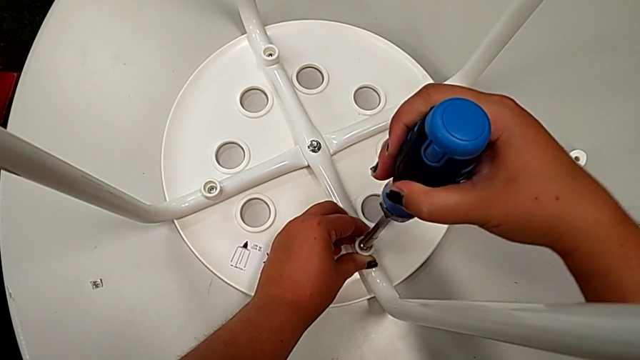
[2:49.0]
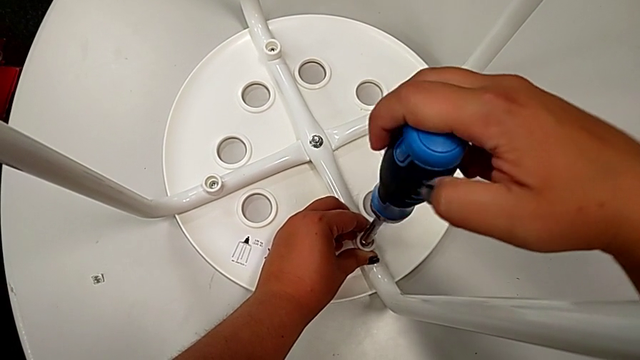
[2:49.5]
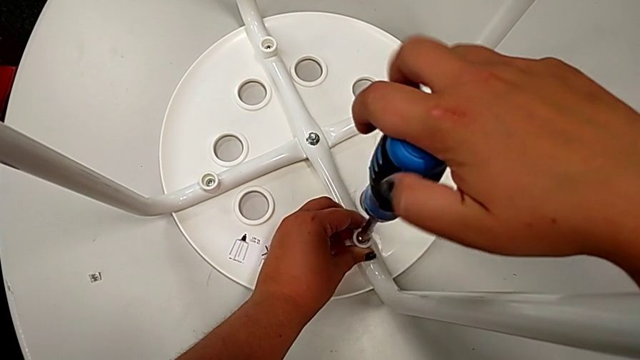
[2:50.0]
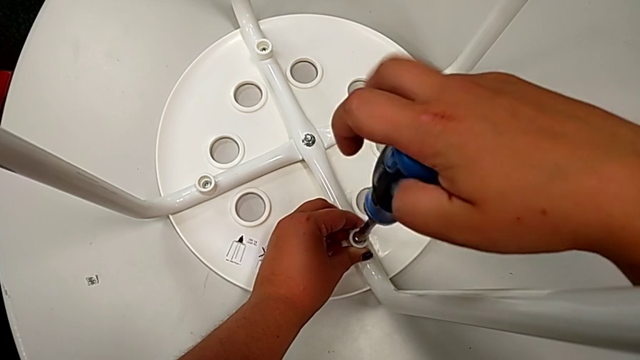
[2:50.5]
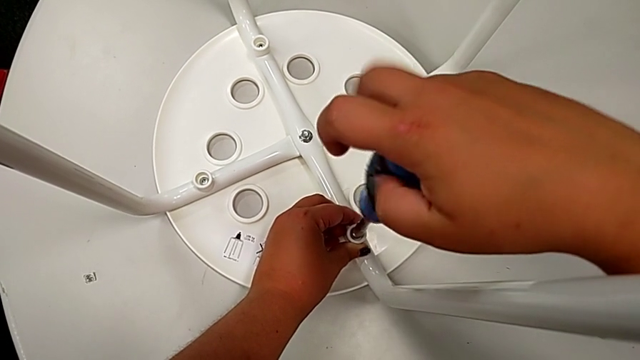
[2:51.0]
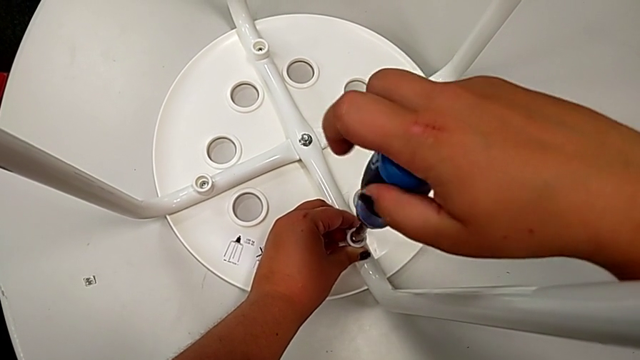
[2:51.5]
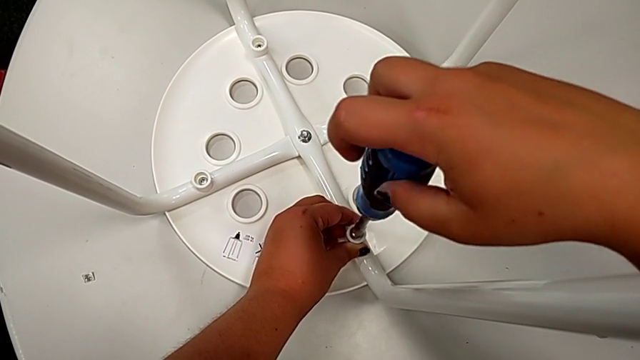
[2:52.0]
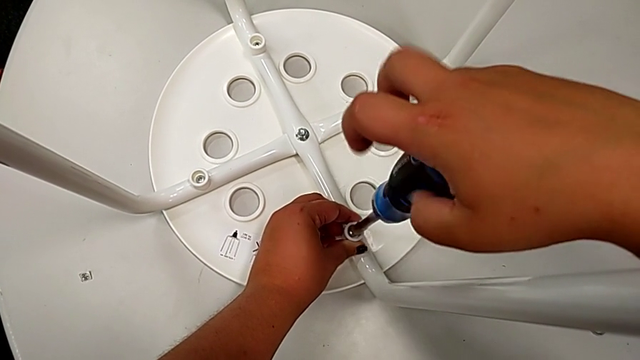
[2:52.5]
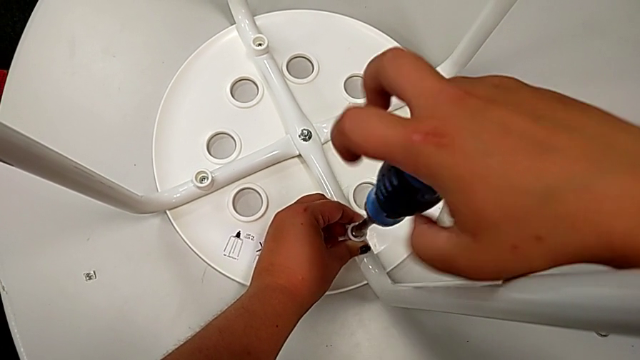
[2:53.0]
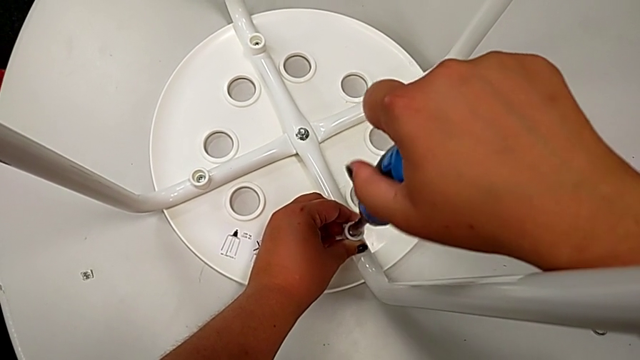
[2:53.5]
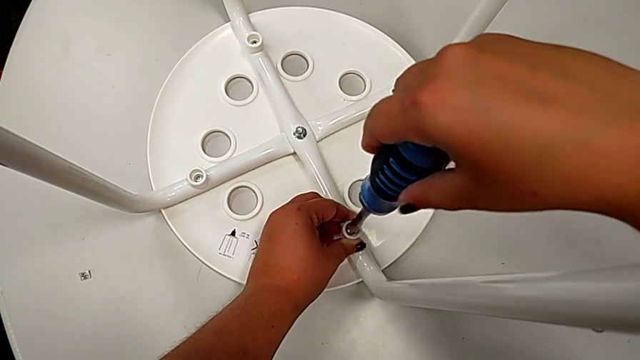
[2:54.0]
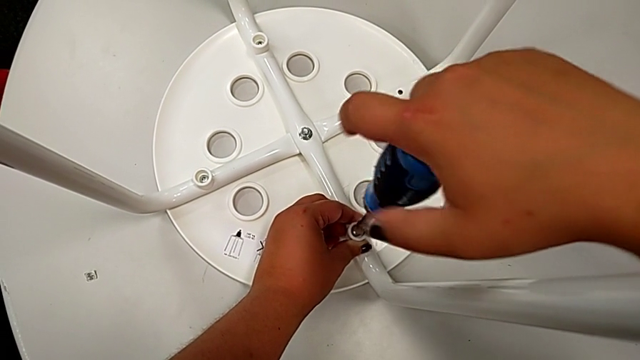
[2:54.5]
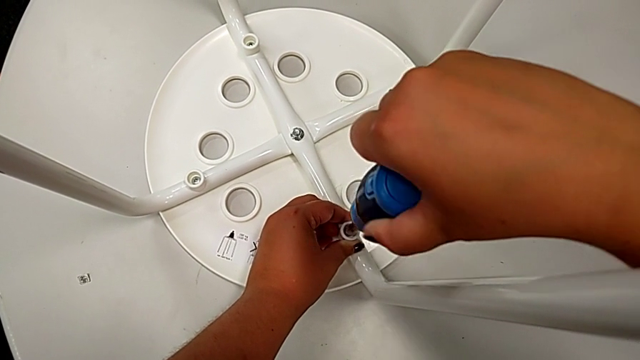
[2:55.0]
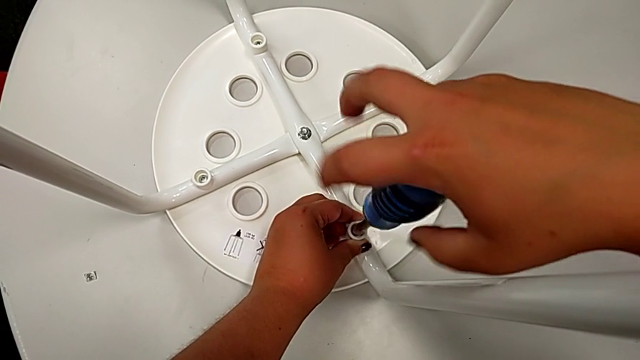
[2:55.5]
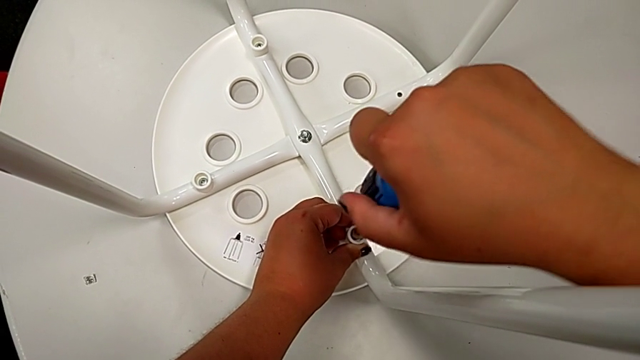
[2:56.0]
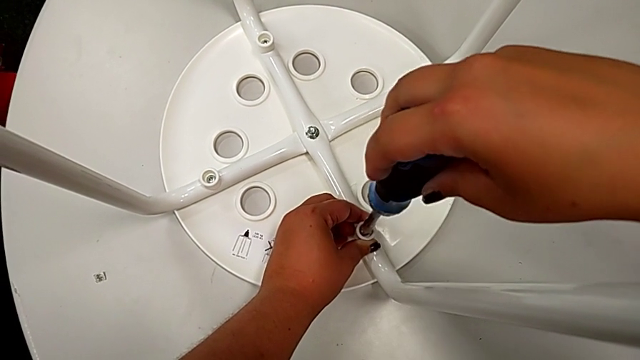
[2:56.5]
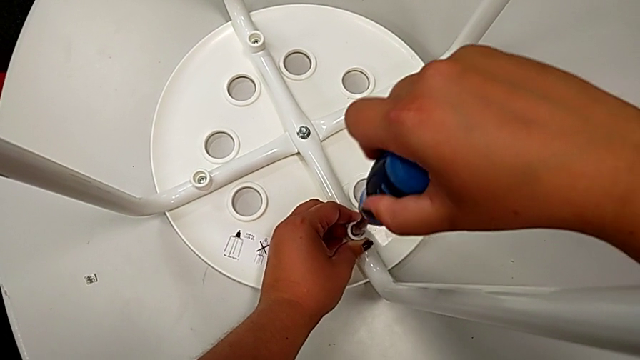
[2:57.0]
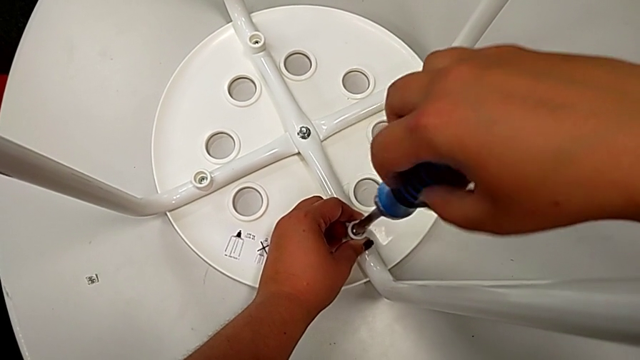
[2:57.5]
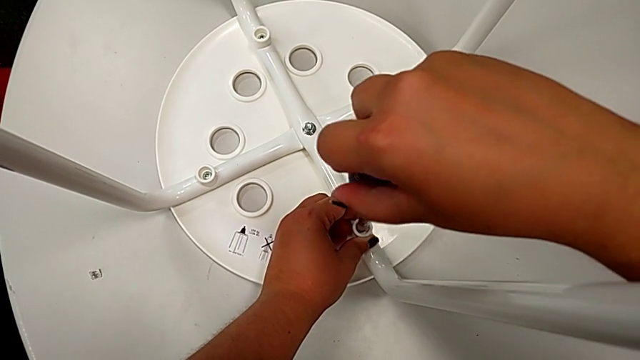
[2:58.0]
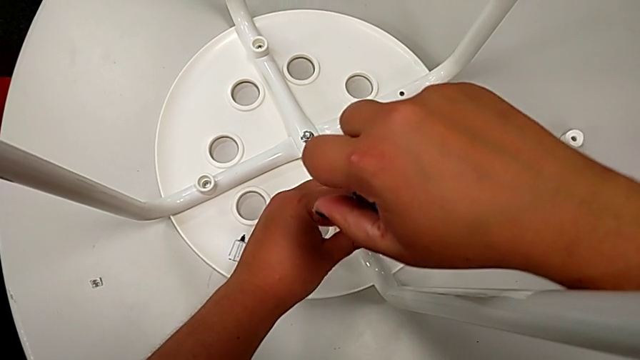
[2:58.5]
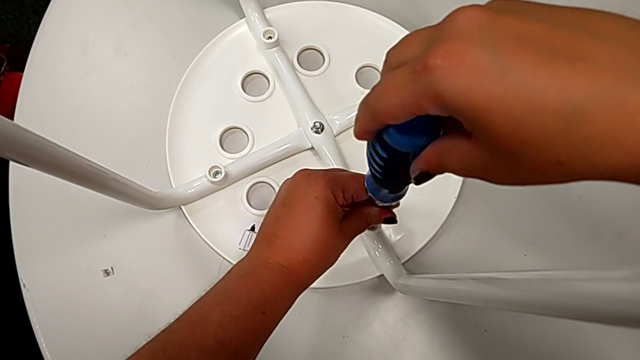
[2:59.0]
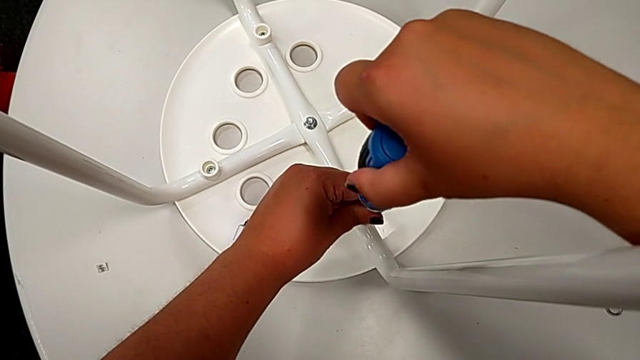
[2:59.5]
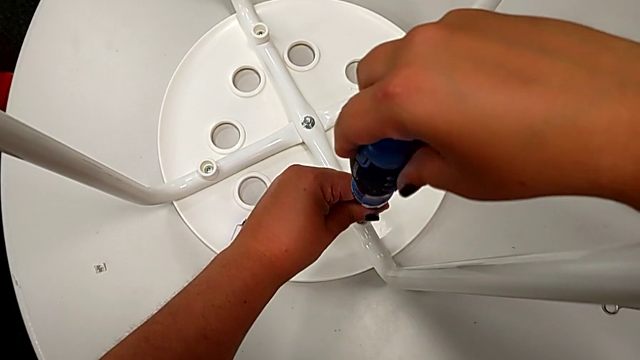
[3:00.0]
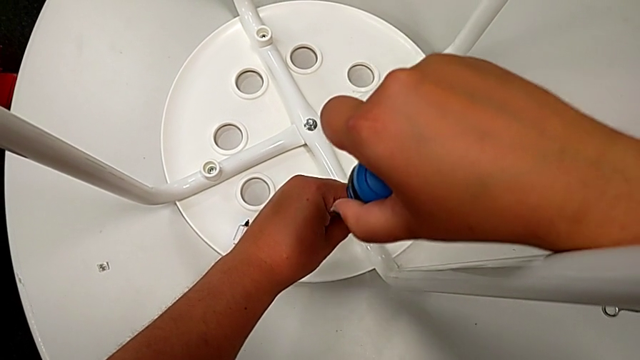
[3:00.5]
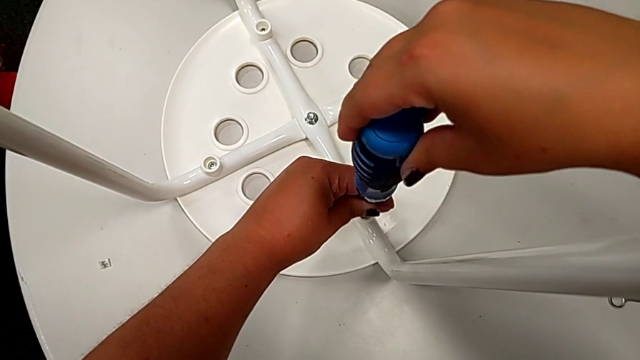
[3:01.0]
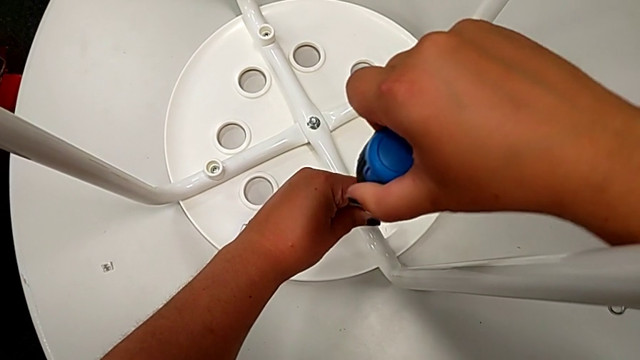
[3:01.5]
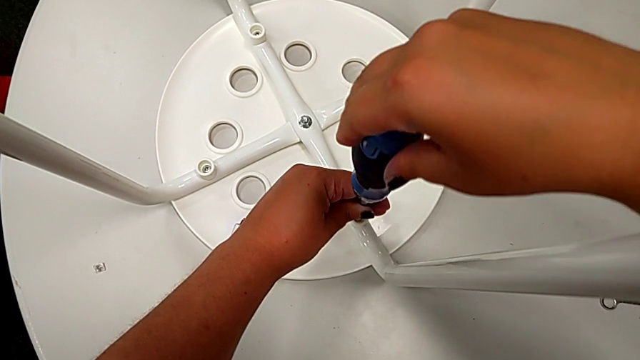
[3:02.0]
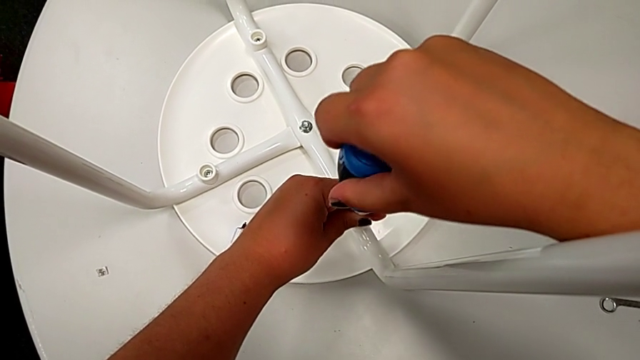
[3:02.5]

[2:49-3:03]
The camera wearer is screwing the leg onto the seat with a screwdriver. They screw the third screw.

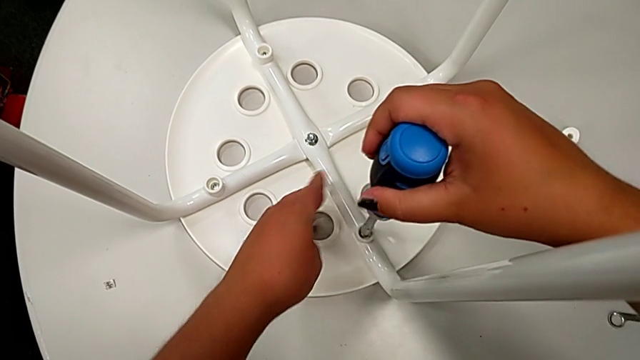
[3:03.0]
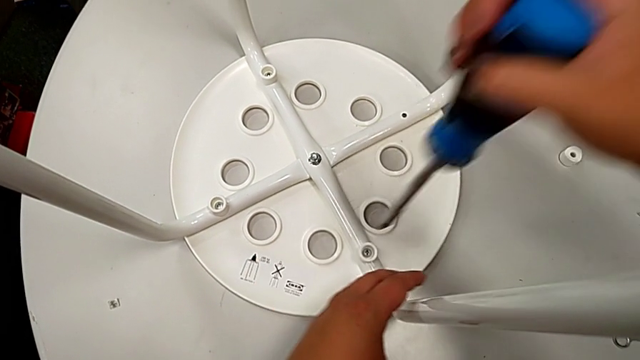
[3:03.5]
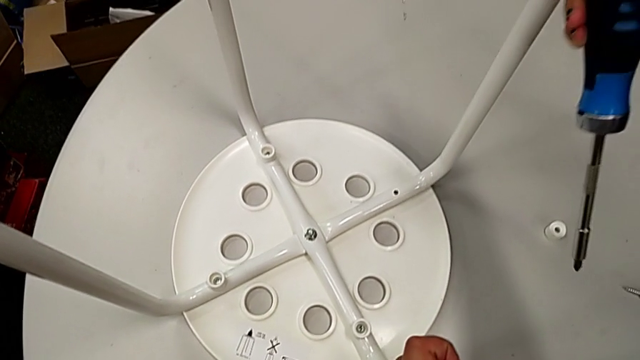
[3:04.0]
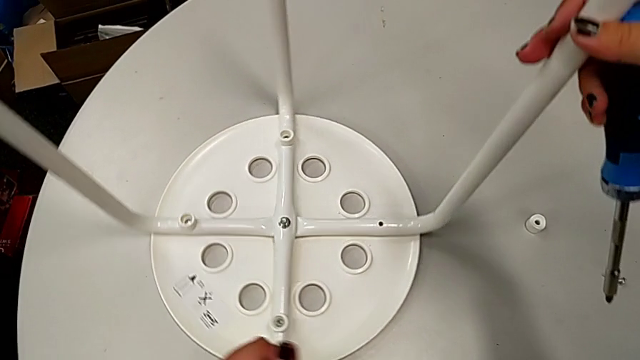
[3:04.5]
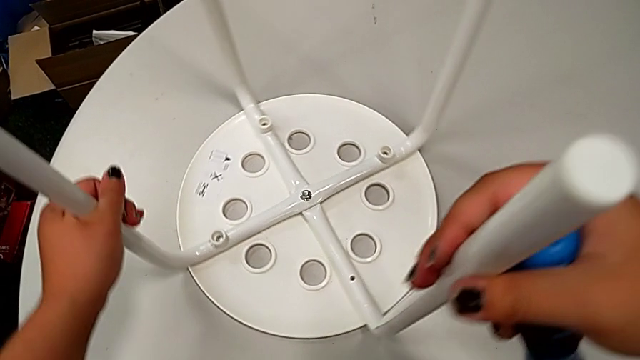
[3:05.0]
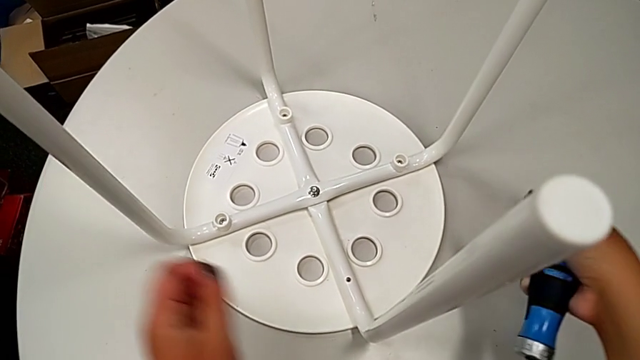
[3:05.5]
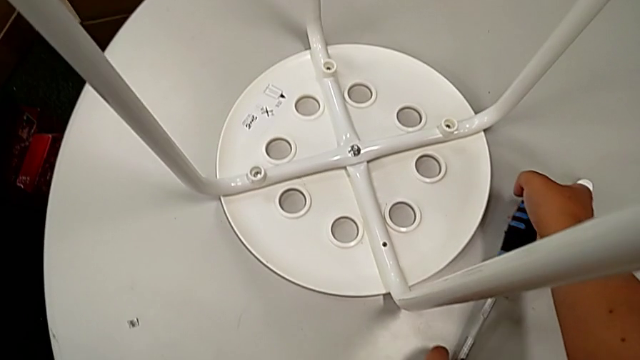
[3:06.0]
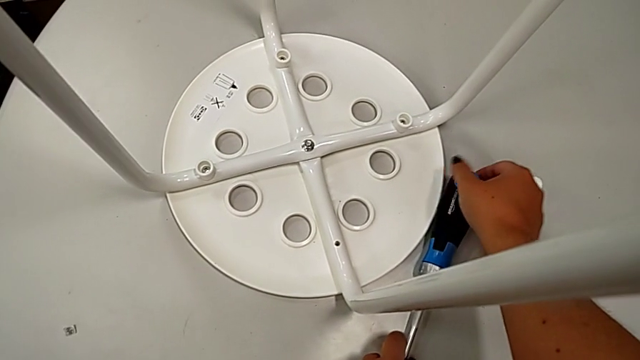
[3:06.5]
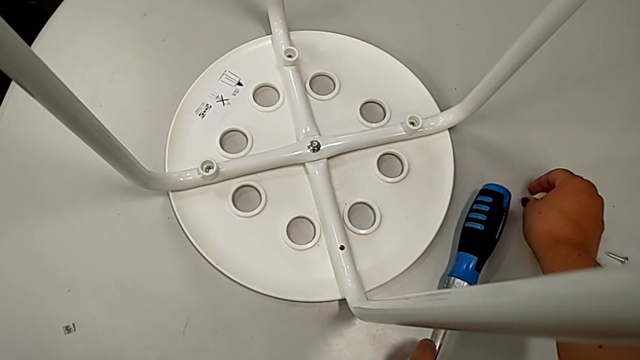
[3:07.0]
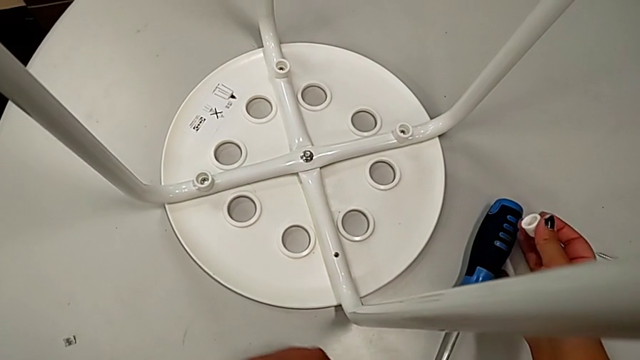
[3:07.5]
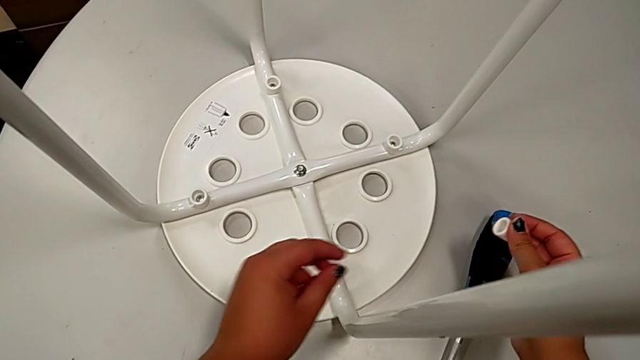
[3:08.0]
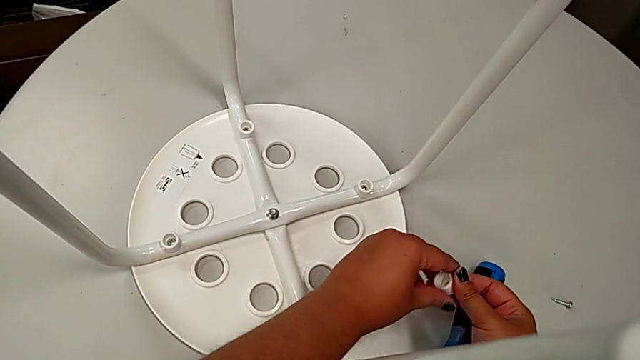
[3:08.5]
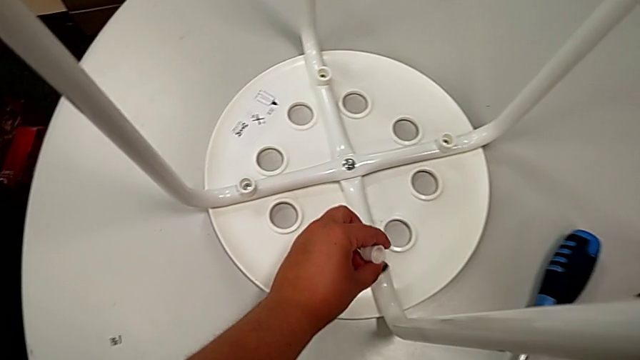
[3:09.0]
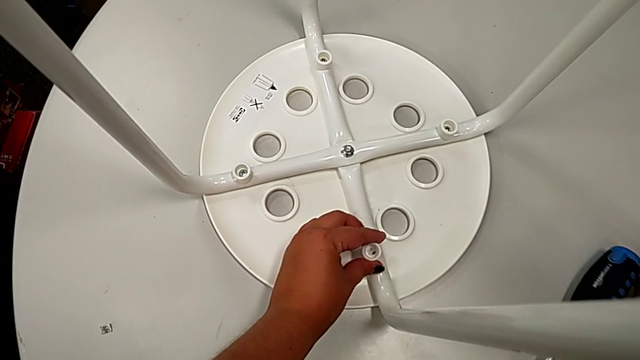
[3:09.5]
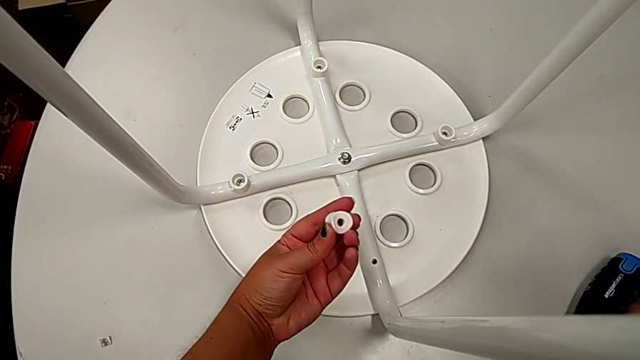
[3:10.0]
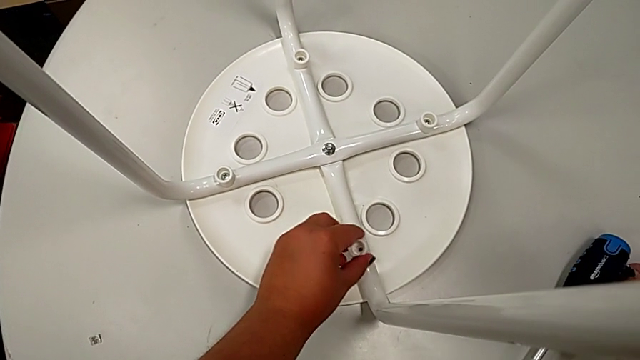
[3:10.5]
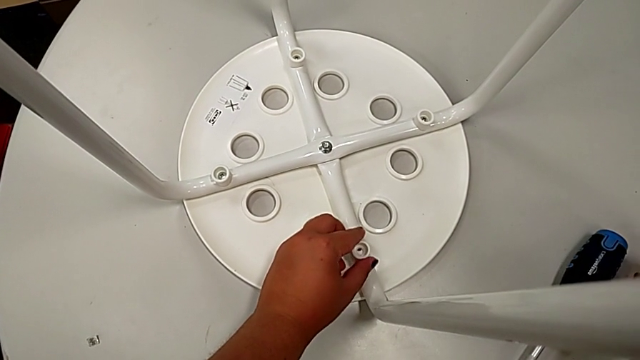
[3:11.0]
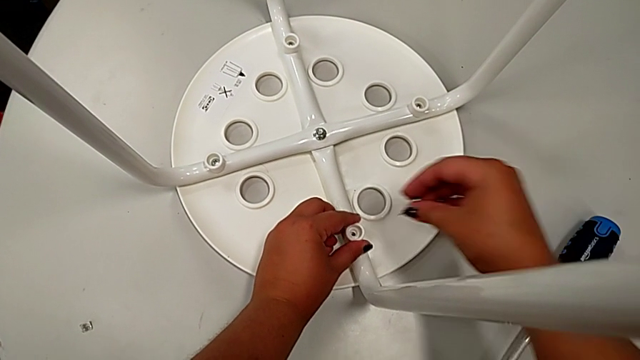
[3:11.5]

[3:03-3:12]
The camera wearer is screwing the leg onto the seat with a screwdriver. They withdraw the screwdriver, slide the stool, place the screwdriver, grab the fourth washer, grab it with the left hand, grab the fourth screw and align the fourth washer with the left hand.
